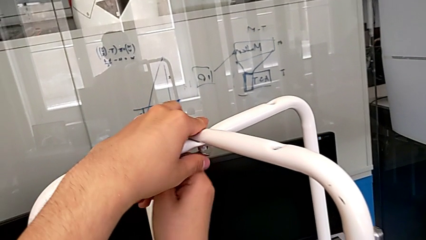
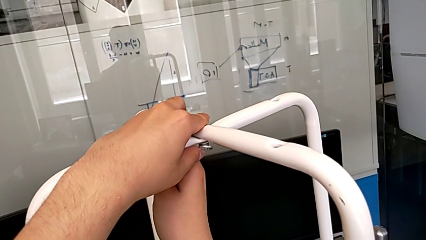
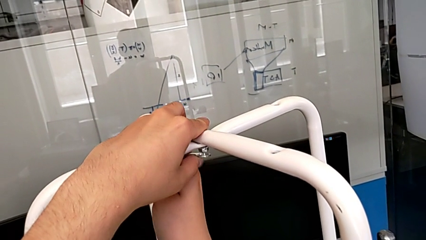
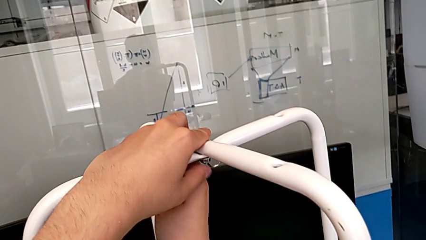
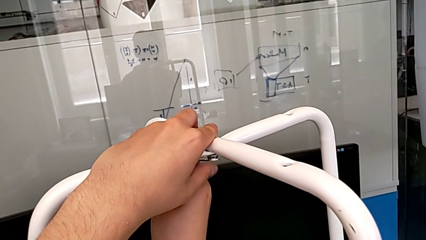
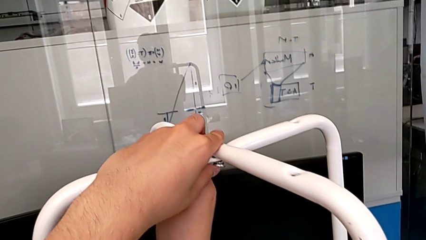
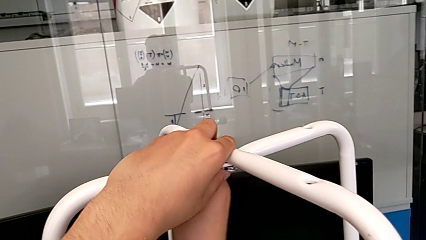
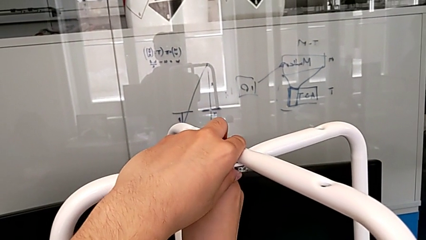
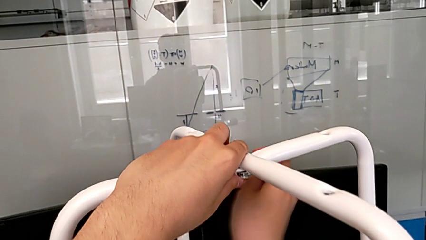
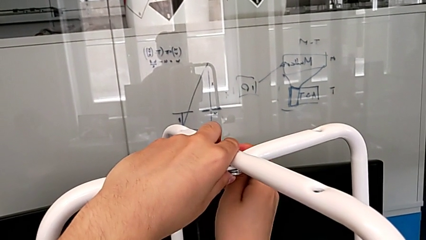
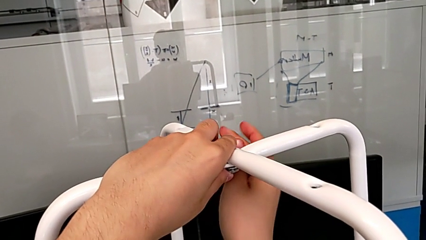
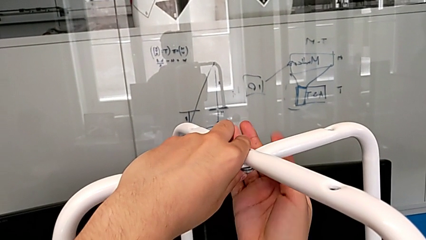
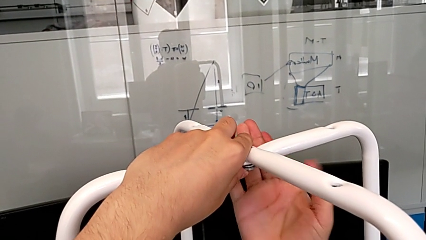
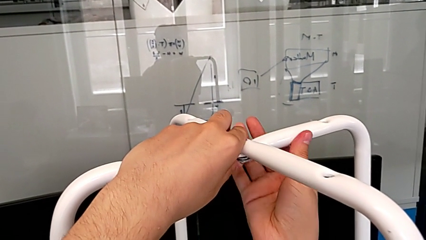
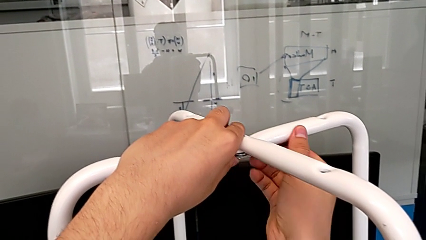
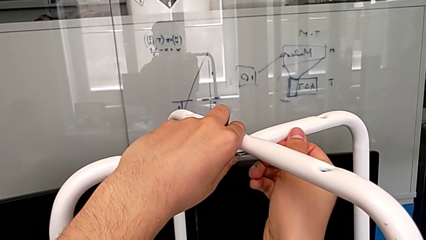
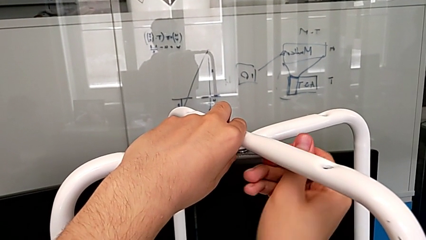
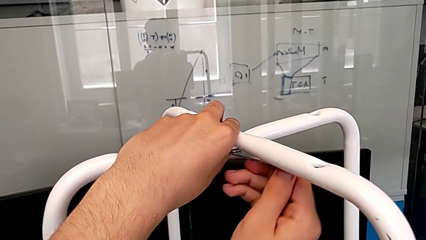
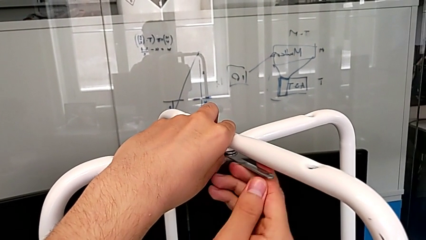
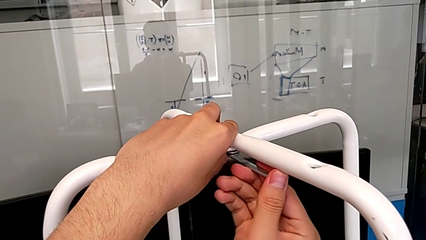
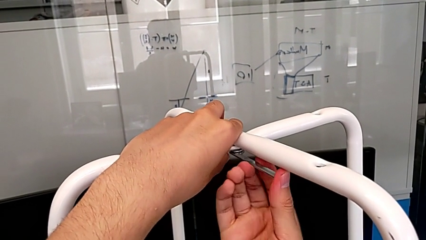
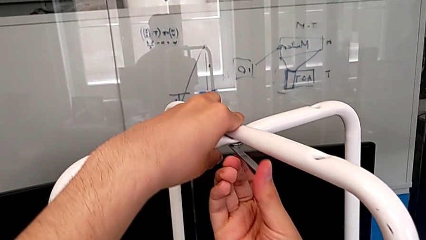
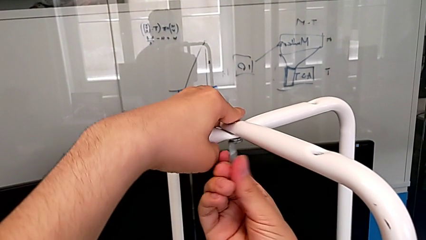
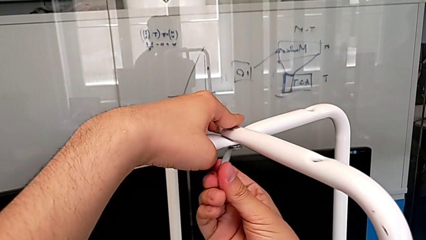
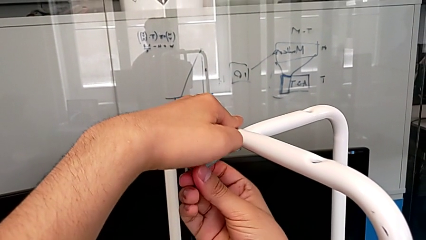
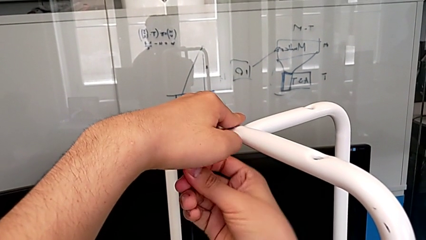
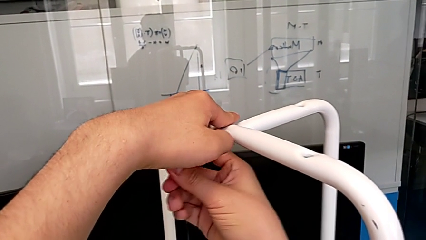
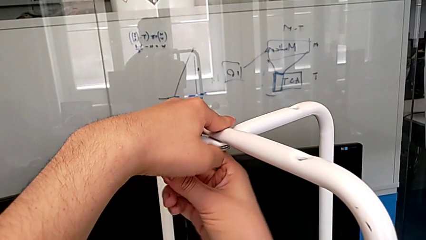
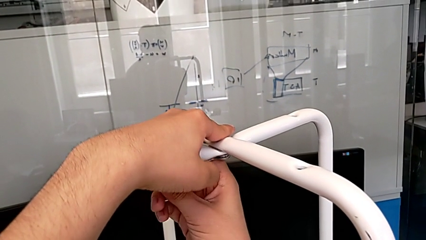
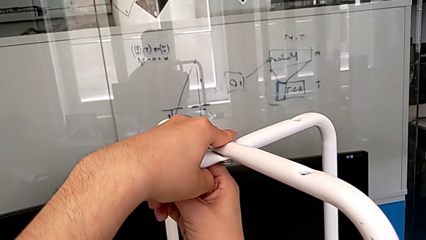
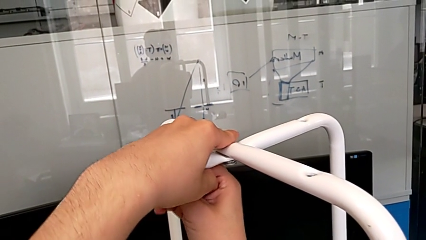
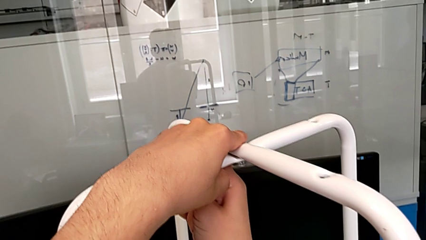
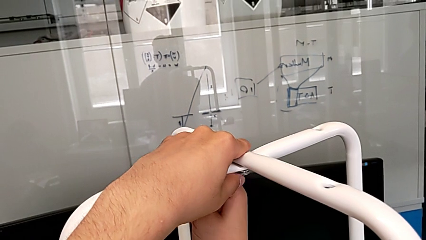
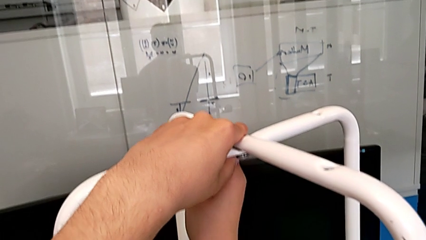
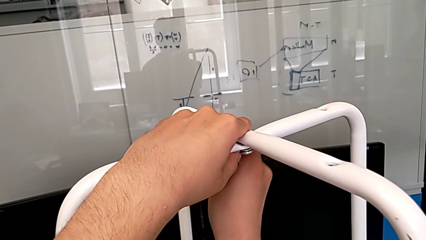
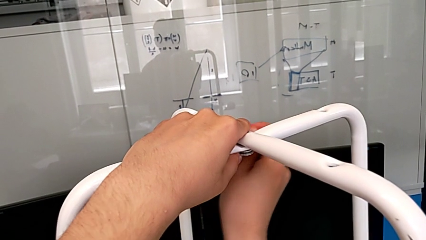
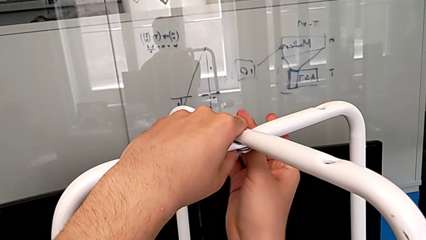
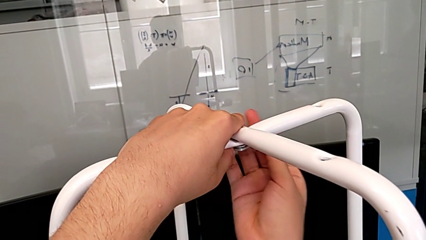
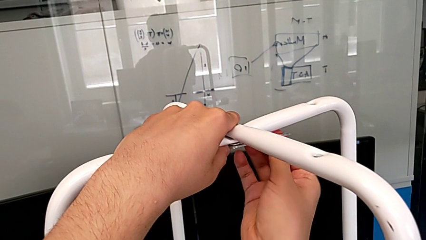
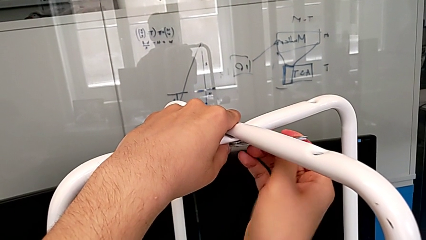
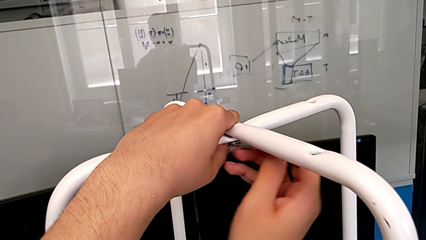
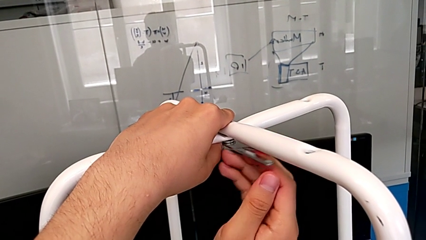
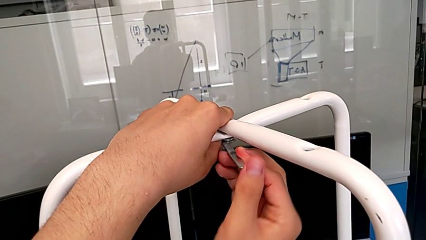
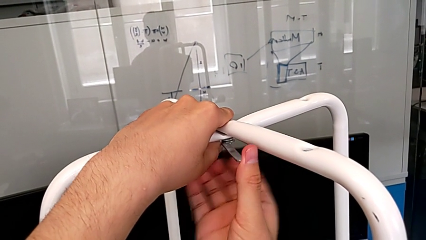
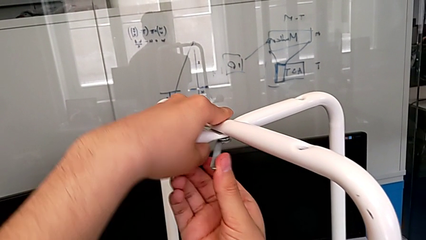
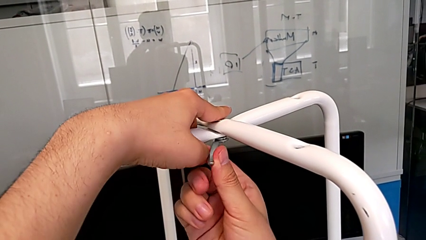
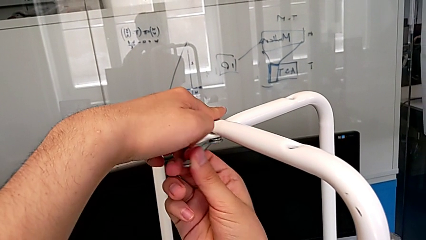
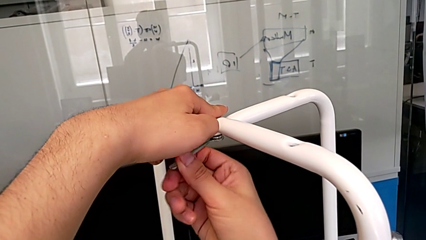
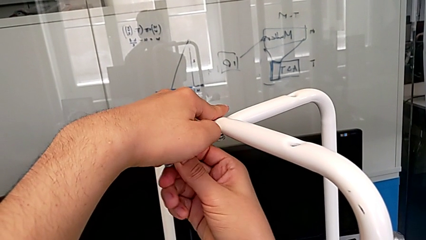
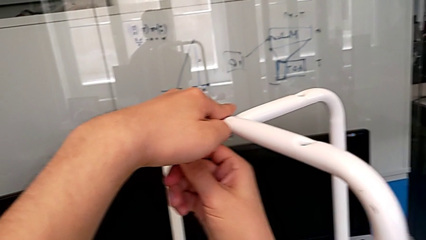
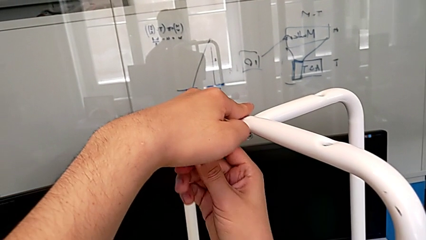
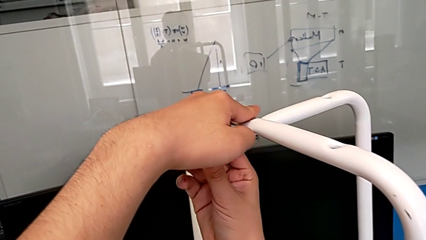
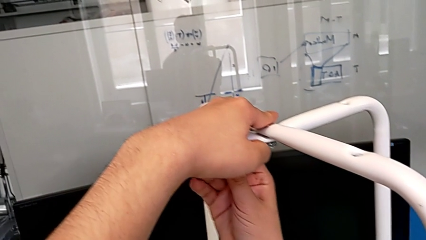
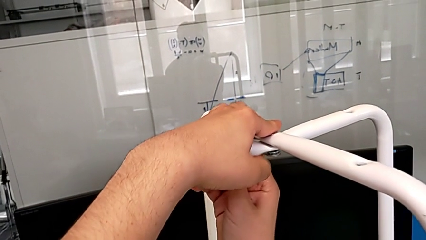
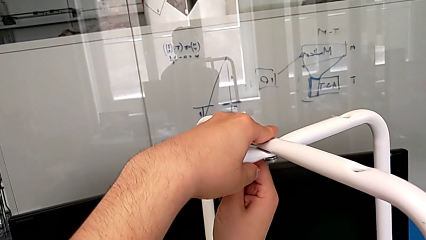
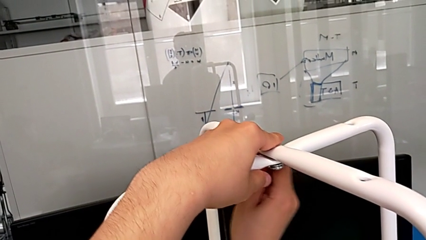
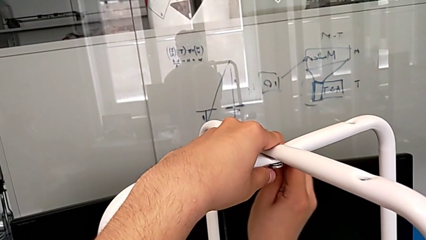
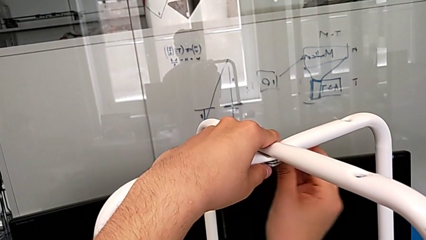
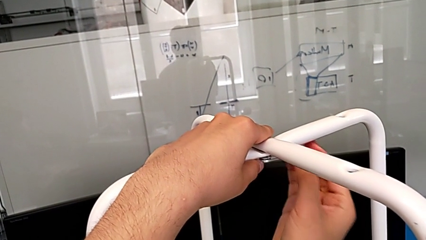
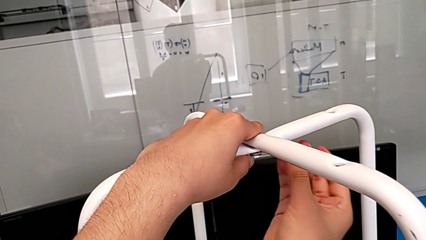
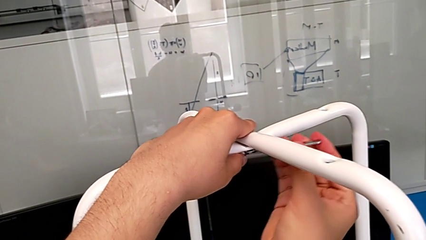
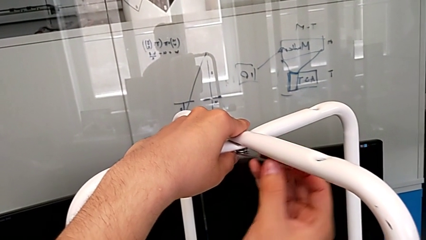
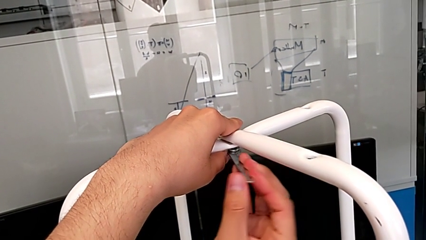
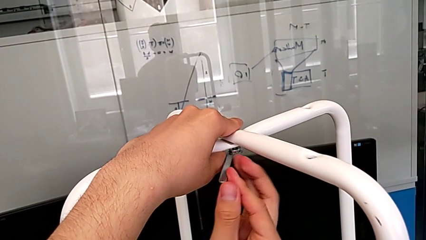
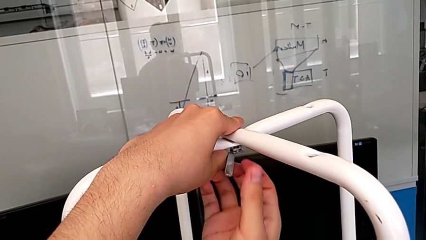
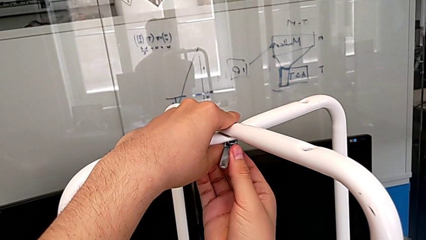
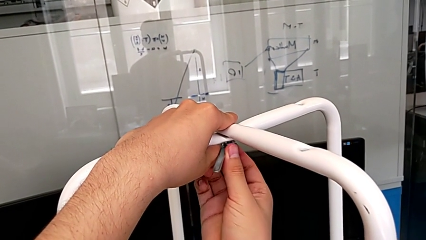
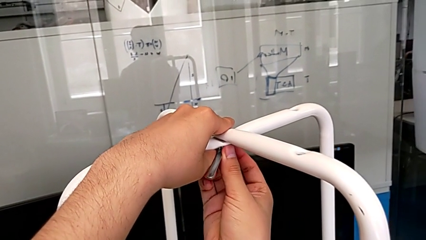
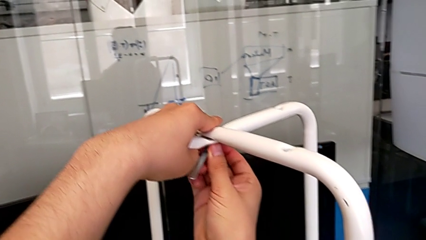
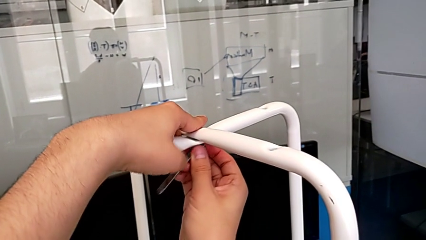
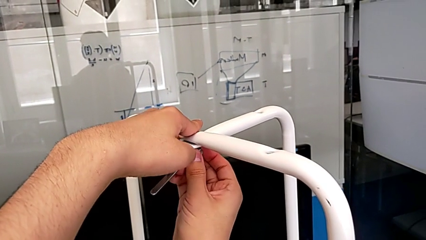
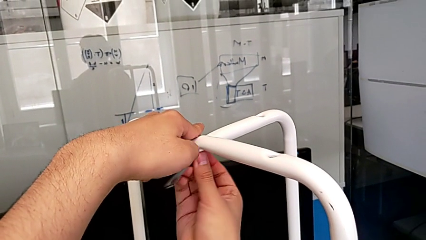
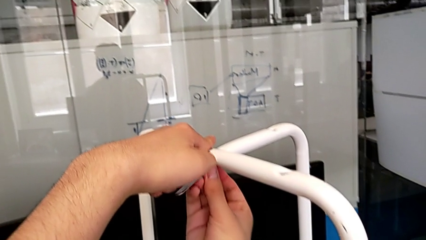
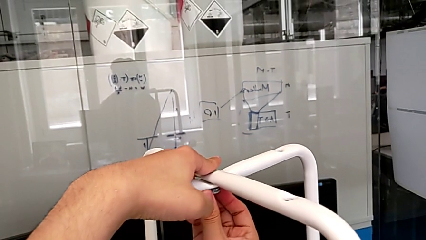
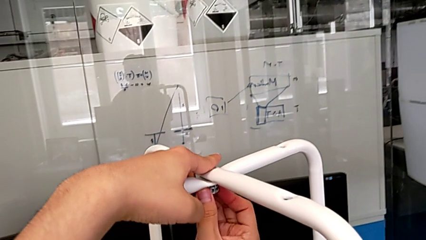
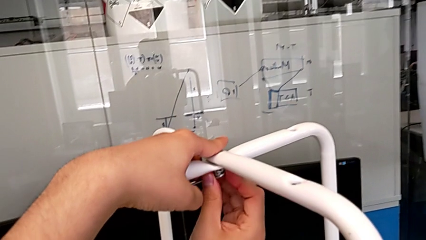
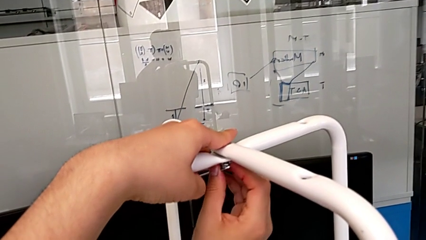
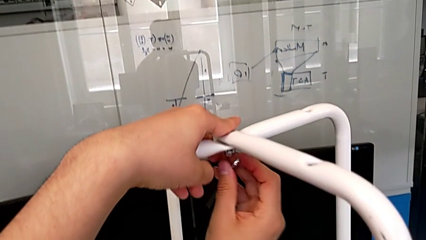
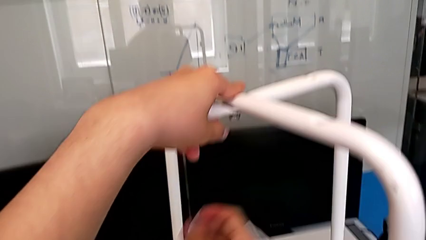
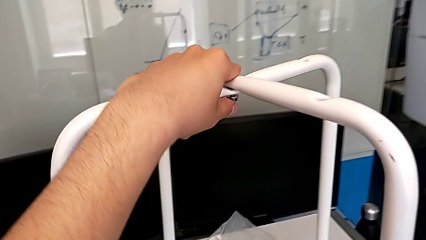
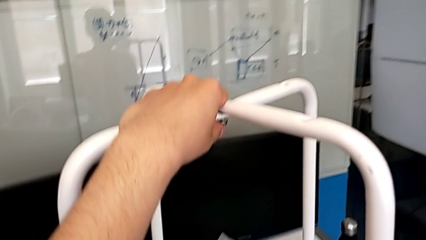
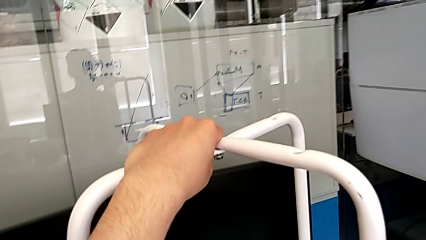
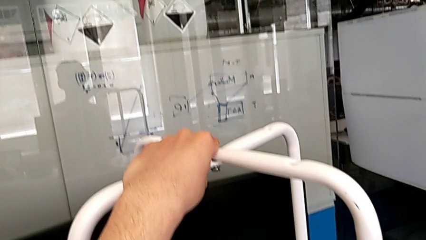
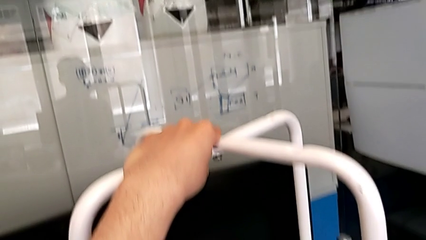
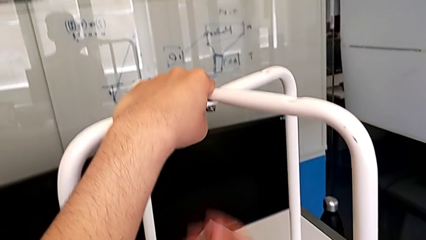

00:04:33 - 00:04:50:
The camera wearer is unscrewing the middle hex nut. They insert the hexagonal wrench, unscrew the middle screw, withdraw the hexagonal wrench and place it.
